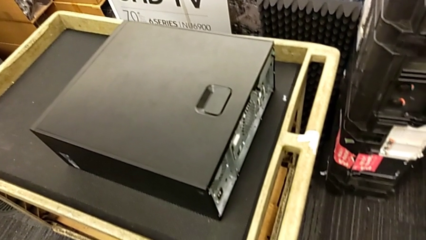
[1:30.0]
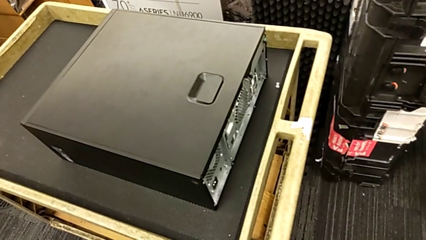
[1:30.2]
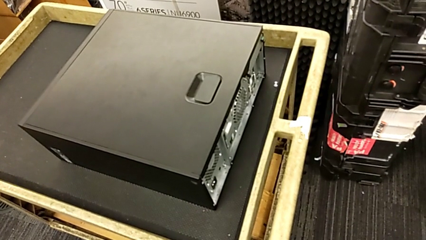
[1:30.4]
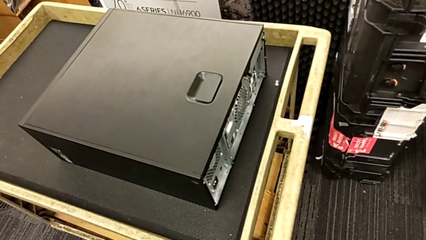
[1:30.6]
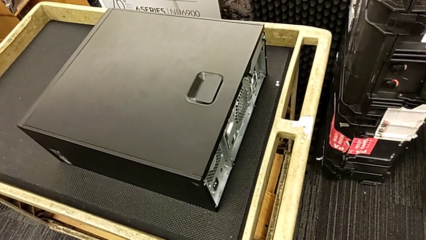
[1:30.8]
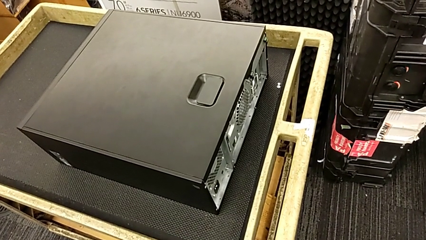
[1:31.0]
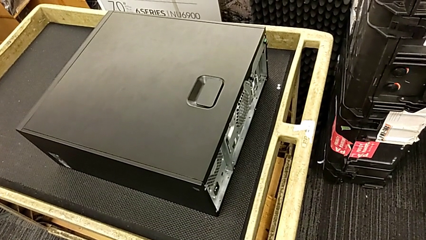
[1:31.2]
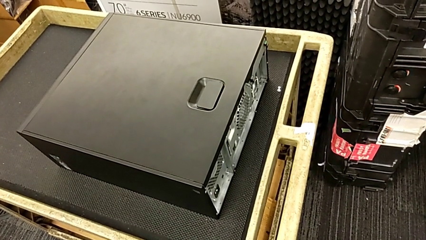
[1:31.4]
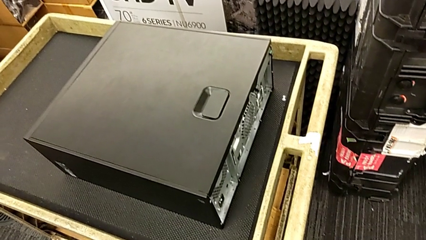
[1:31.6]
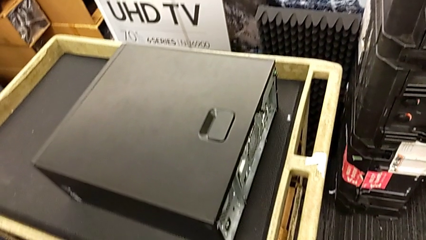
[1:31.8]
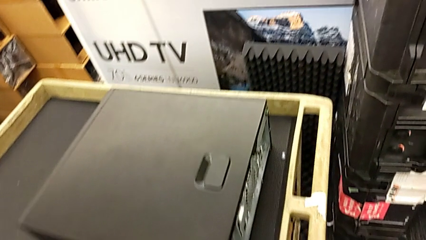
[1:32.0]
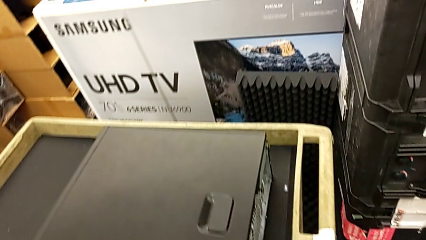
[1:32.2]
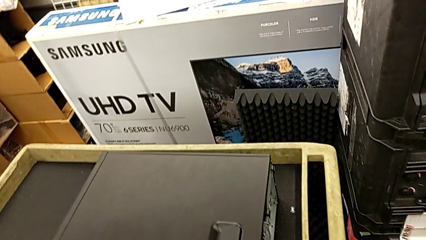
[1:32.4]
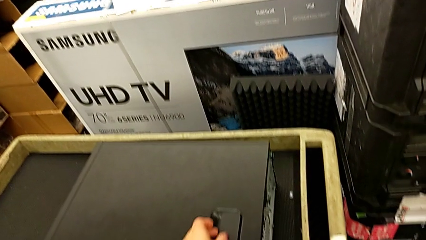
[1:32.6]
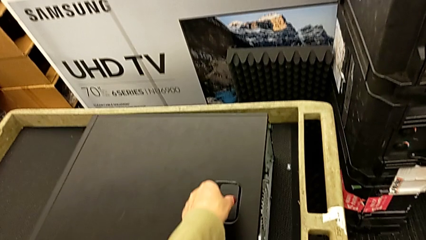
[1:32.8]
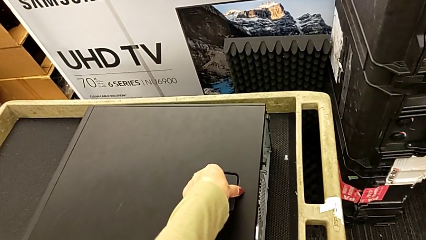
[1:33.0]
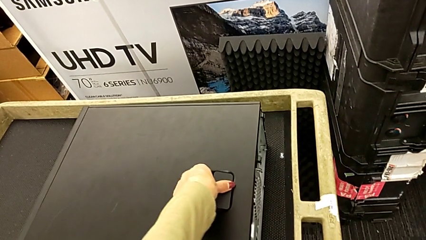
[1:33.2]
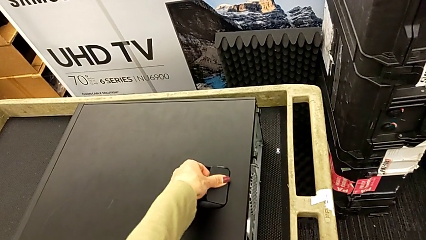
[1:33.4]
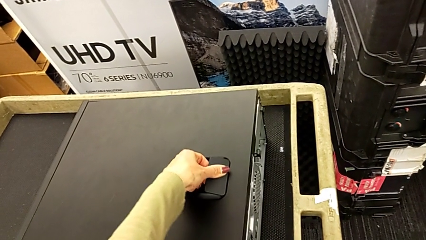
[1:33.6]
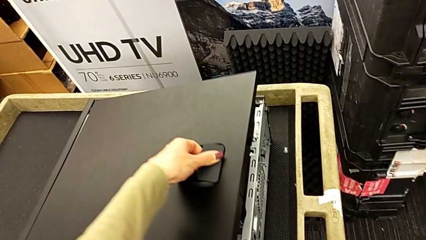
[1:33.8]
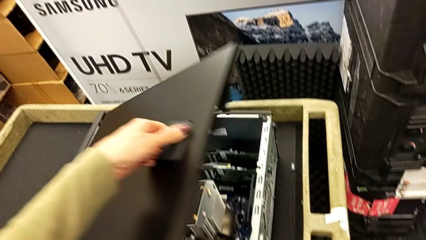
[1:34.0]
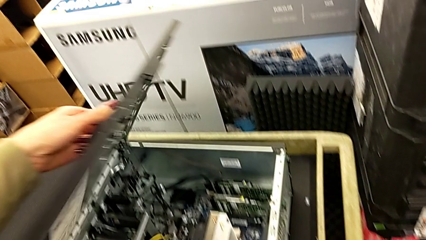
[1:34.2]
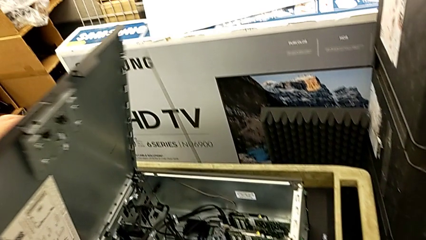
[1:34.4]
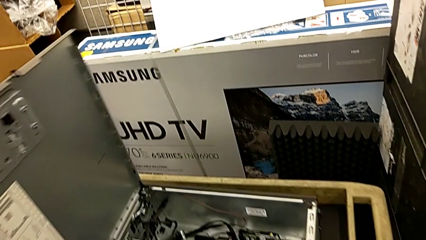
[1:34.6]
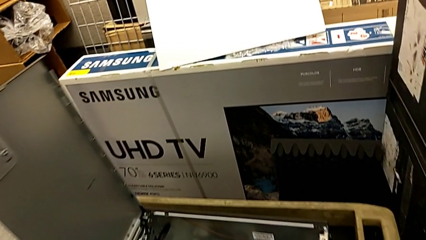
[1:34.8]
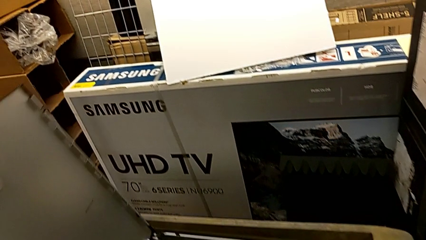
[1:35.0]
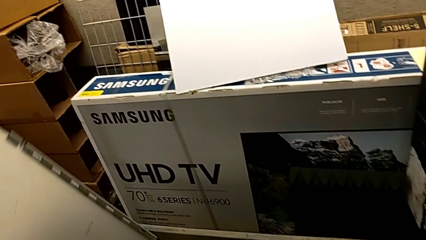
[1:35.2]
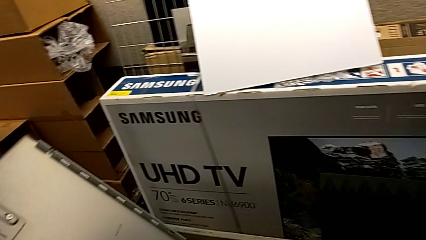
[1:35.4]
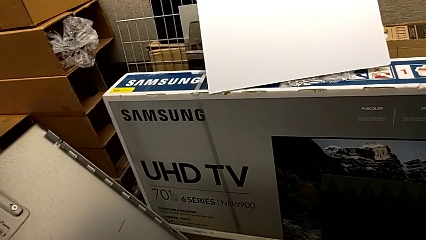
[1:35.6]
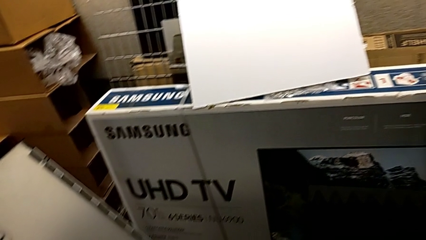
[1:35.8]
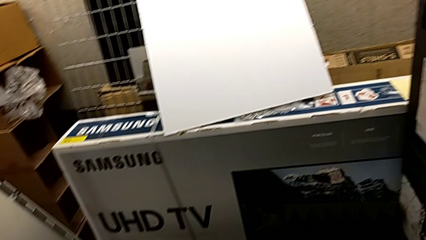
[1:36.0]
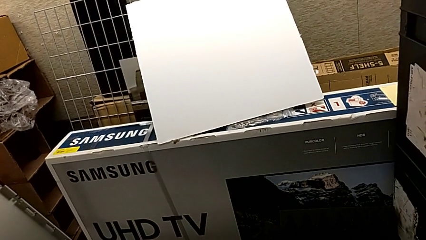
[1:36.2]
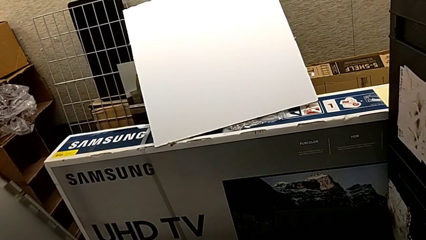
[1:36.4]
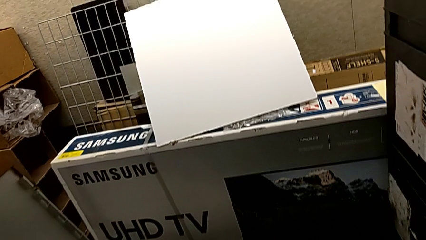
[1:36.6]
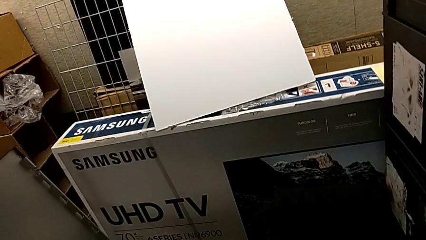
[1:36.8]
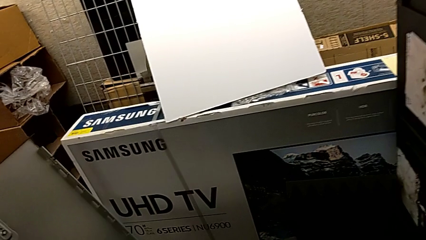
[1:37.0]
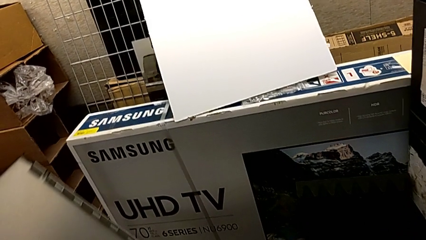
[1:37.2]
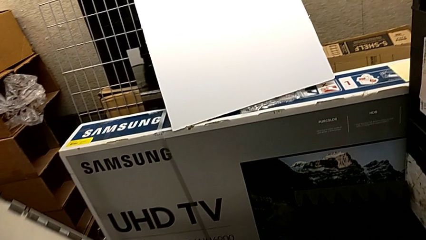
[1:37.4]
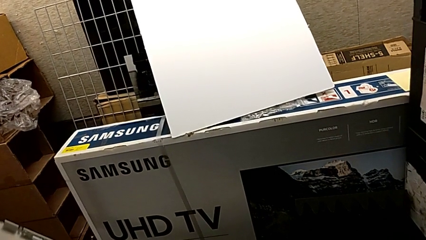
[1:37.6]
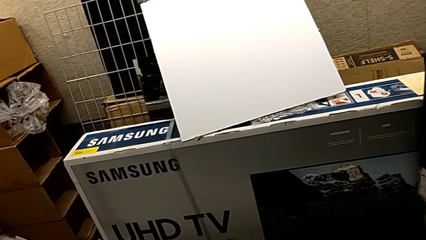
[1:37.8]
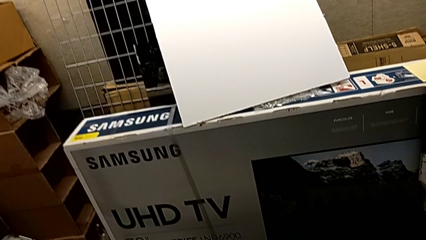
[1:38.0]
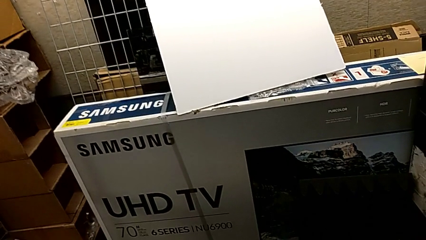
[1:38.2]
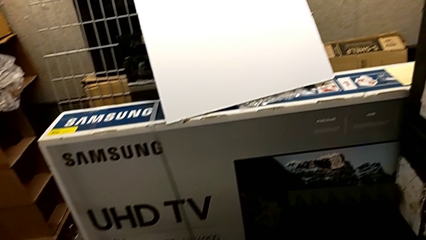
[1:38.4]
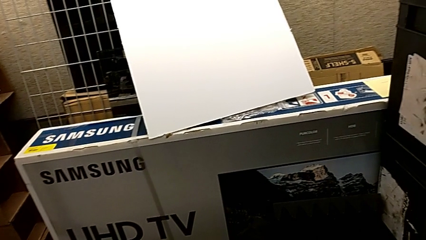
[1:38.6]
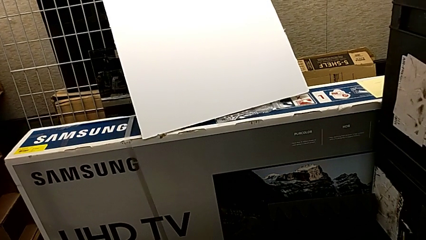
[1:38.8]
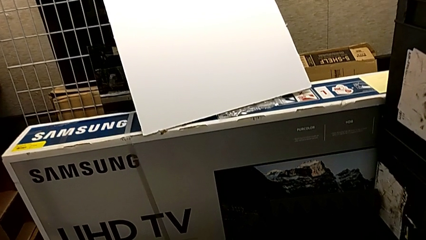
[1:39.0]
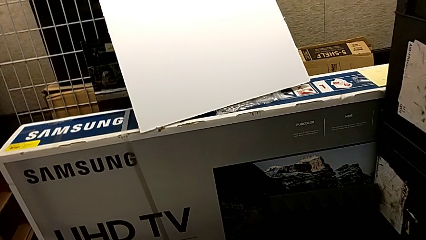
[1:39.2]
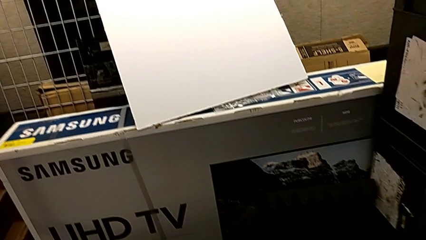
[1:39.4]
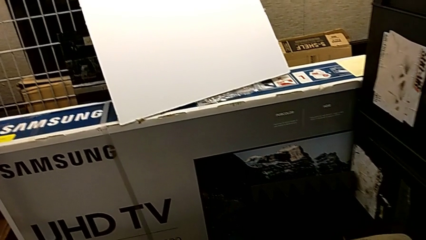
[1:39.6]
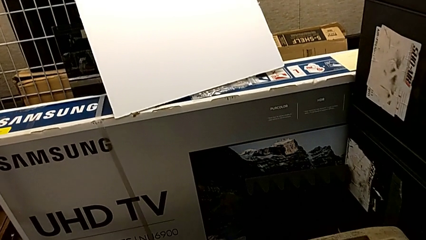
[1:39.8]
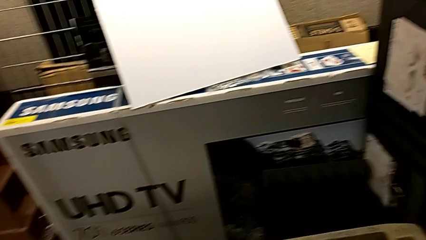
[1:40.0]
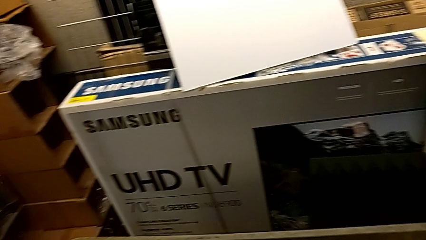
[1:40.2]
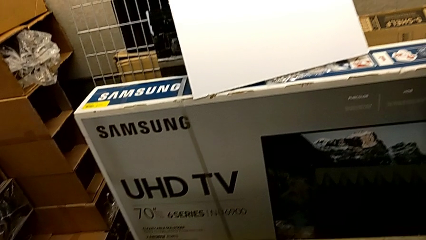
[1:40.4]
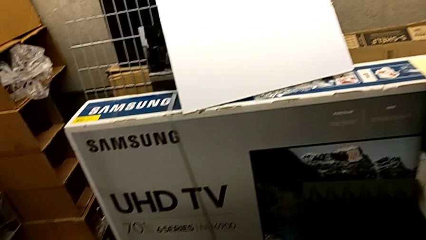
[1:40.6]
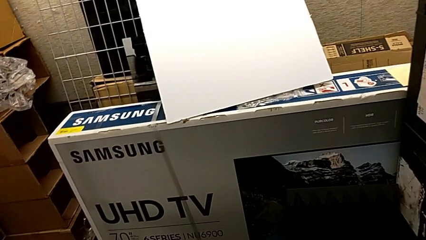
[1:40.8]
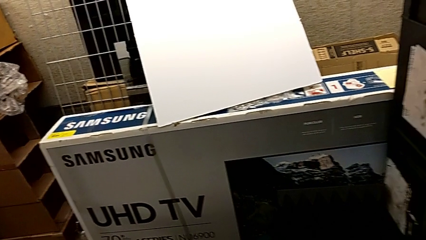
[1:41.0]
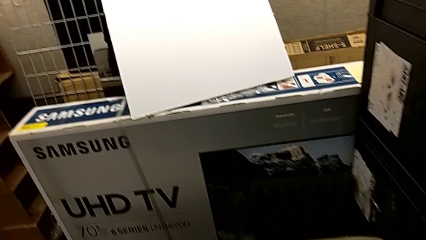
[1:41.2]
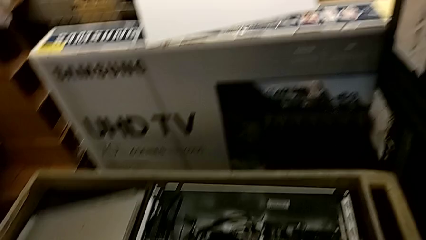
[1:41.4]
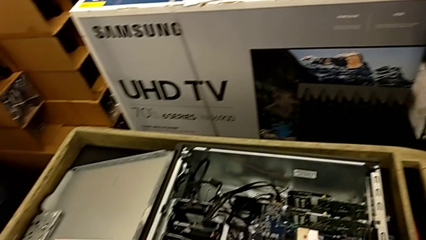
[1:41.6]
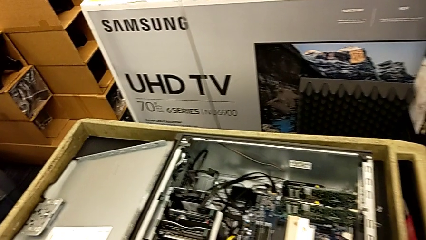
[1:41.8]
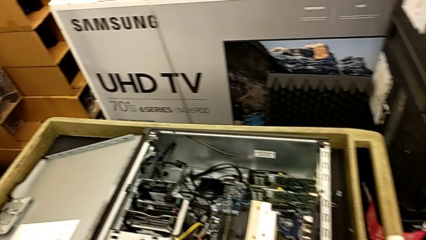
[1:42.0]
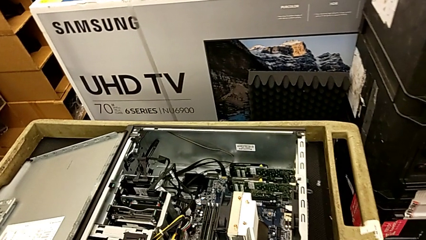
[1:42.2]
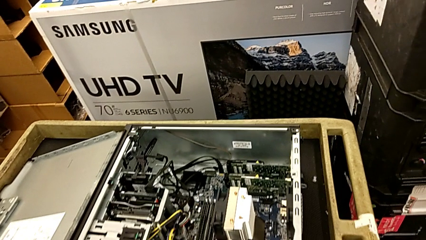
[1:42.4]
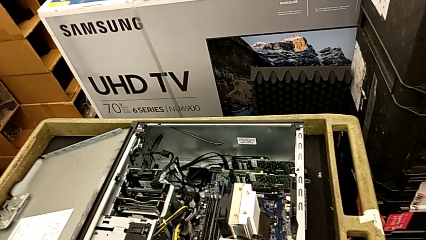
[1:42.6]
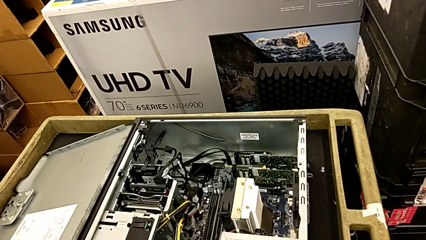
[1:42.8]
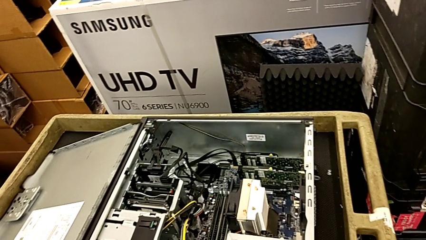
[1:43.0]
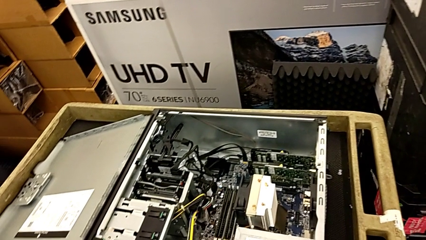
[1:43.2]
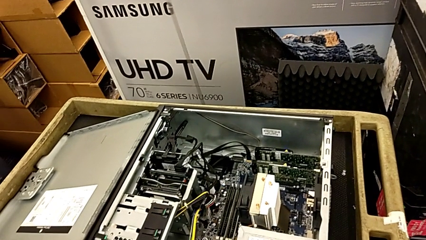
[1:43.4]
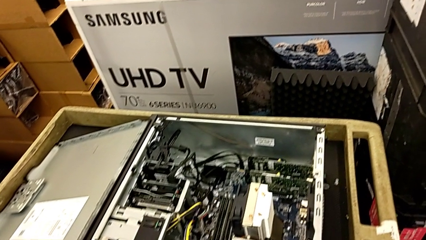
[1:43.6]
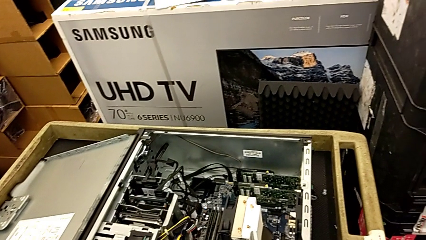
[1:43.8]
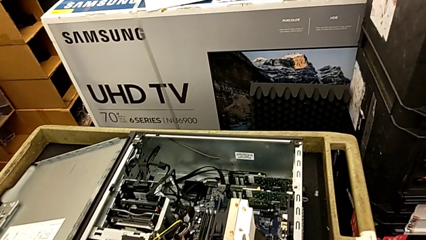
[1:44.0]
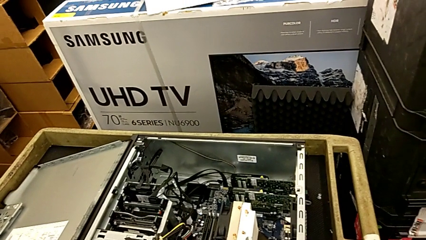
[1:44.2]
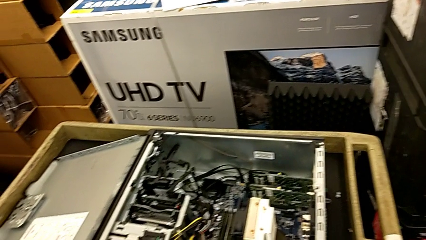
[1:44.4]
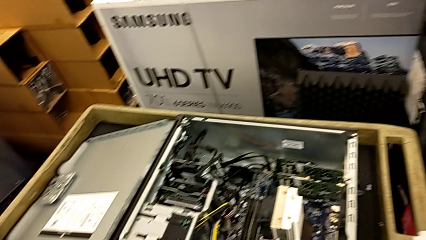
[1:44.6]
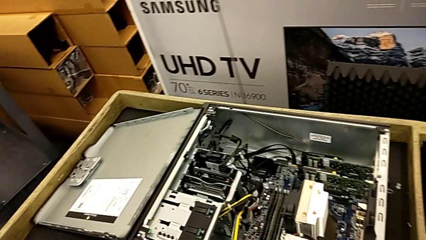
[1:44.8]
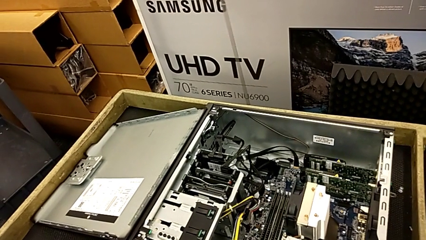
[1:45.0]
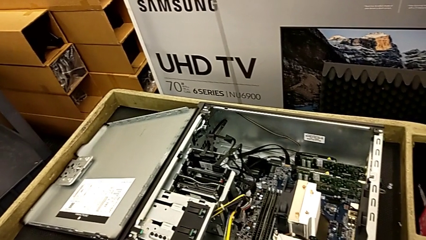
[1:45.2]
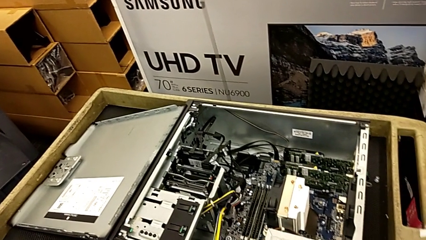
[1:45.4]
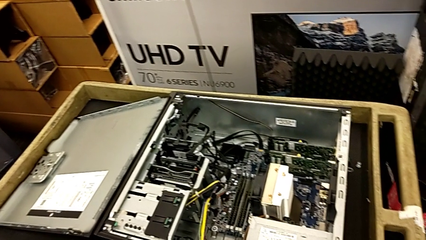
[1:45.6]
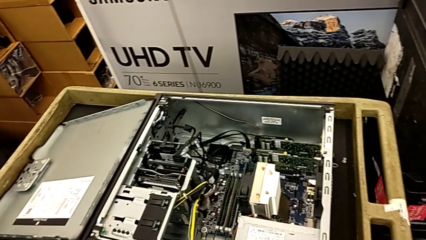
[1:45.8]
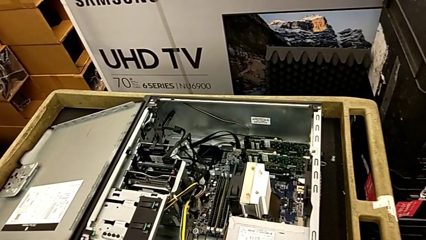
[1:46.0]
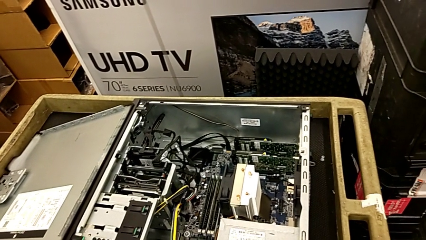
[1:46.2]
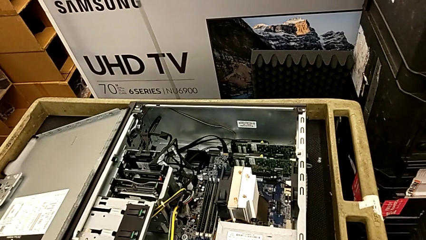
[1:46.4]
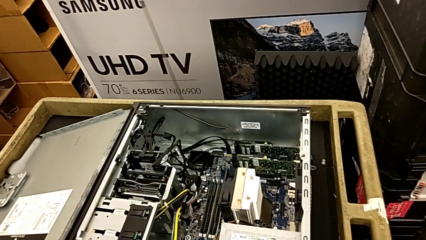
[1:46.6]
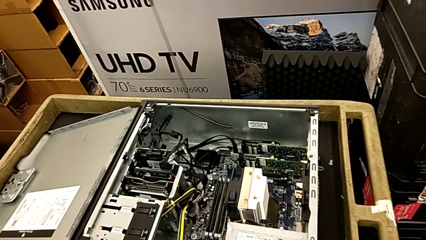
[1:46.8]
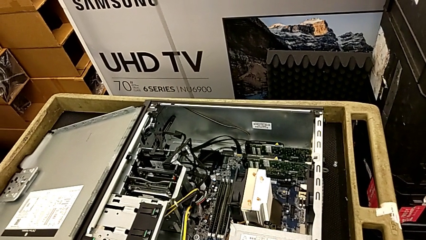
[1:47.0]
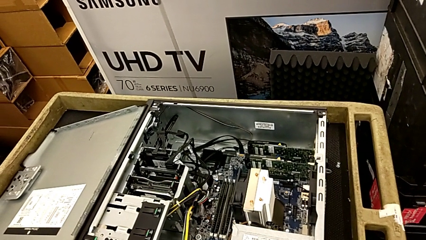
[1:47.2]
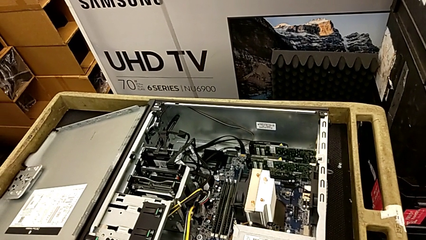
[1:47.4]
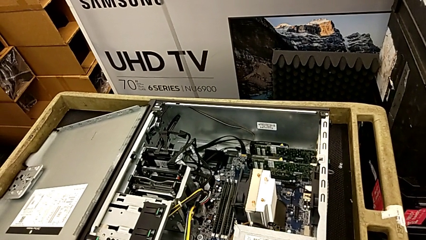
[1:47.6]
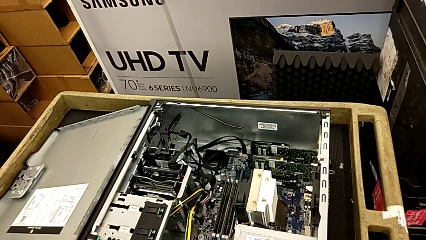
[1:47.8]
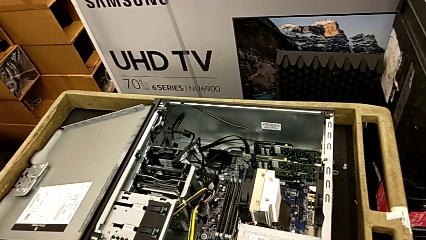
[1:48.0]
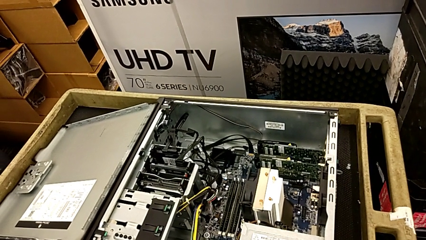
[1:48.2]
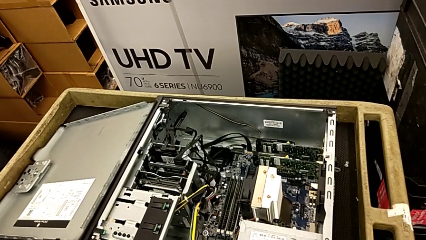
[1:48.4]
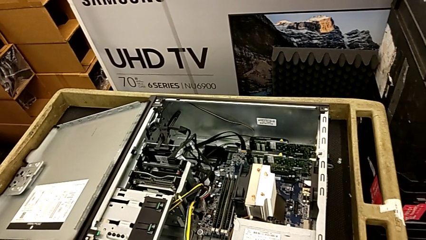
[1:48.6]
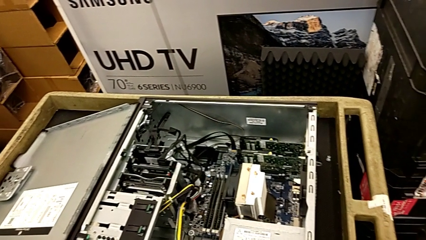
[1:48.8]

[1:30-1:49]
The camera wearer is opening the cover. They open the cover.
